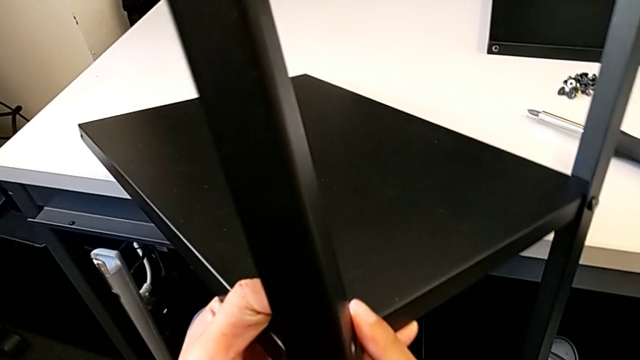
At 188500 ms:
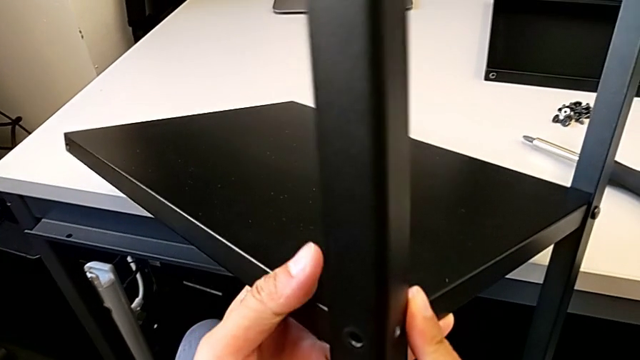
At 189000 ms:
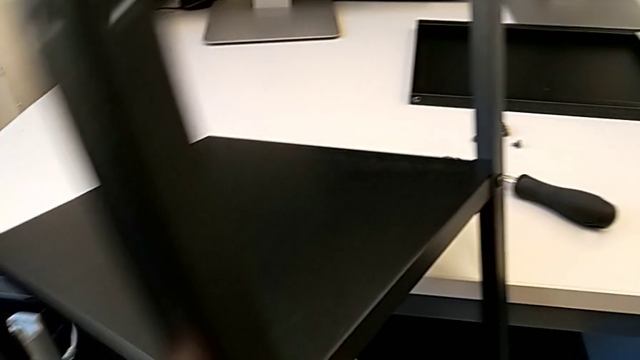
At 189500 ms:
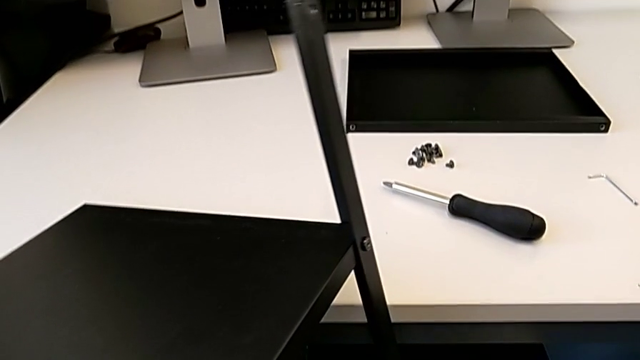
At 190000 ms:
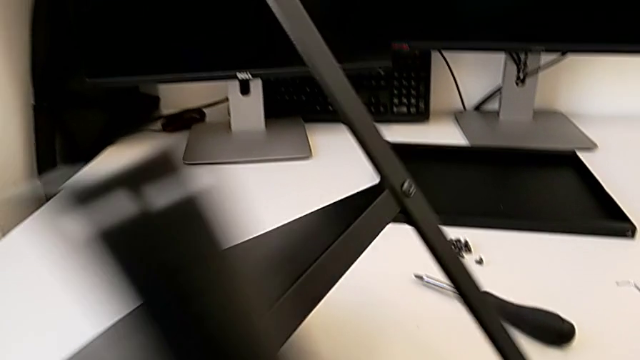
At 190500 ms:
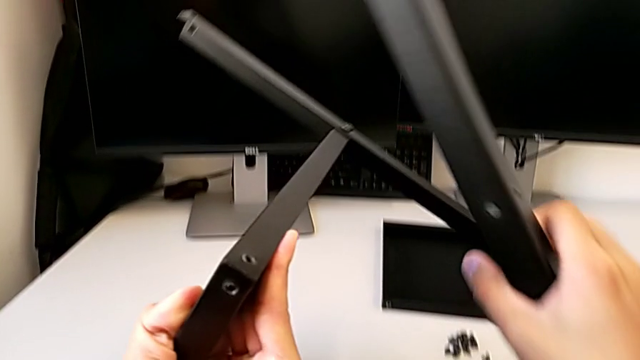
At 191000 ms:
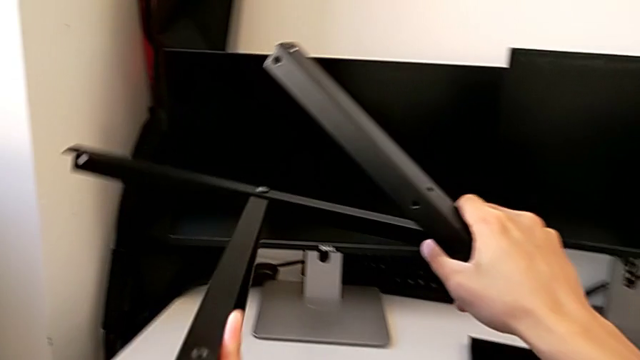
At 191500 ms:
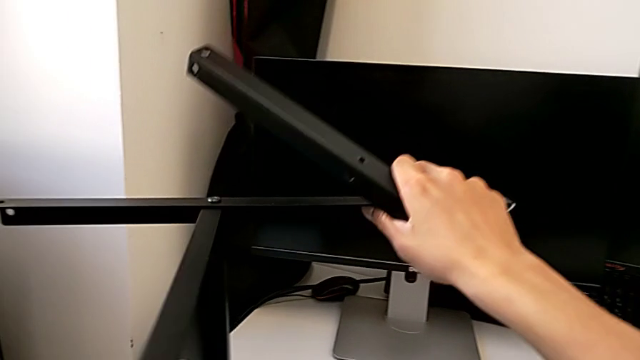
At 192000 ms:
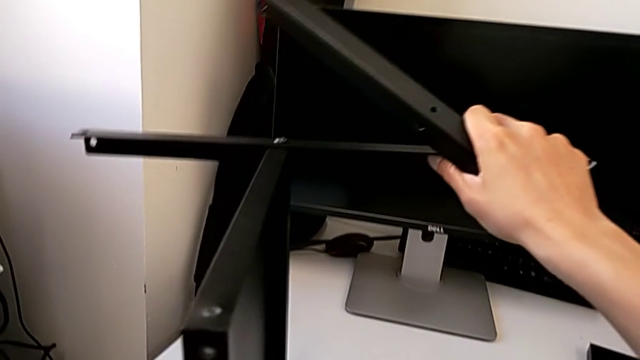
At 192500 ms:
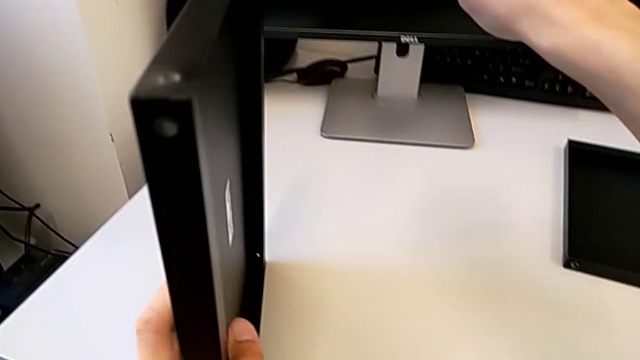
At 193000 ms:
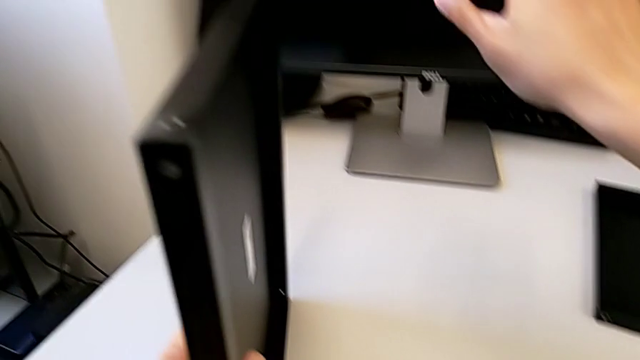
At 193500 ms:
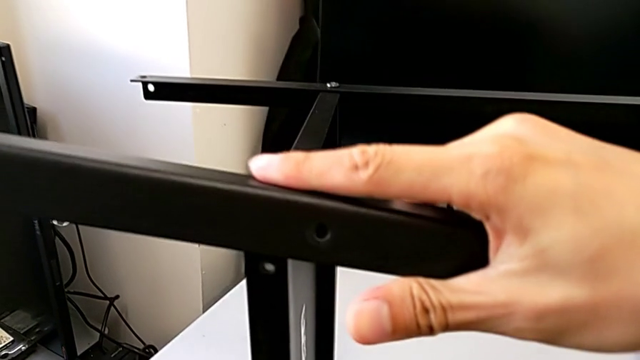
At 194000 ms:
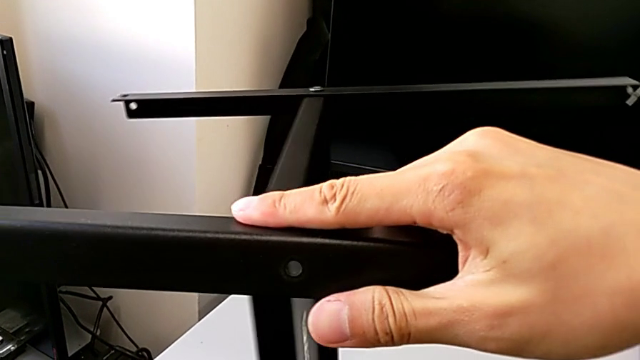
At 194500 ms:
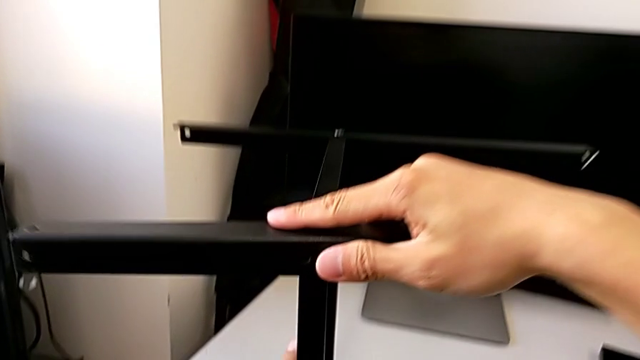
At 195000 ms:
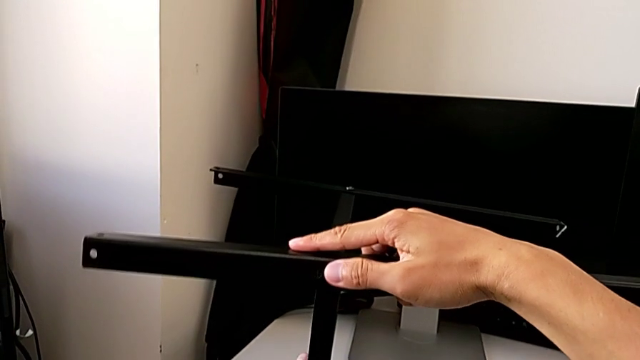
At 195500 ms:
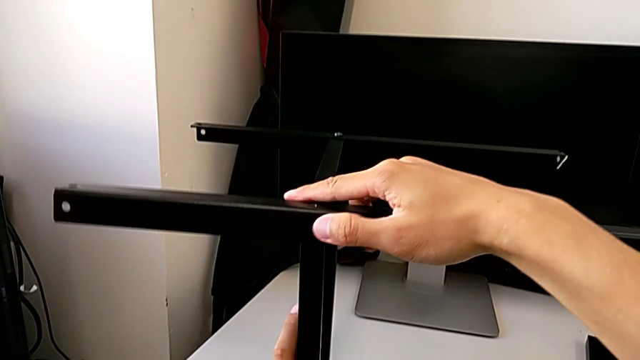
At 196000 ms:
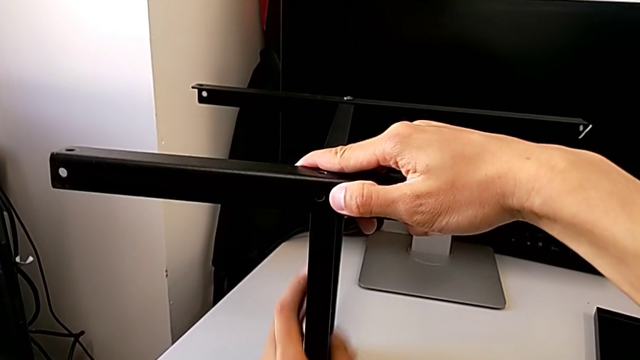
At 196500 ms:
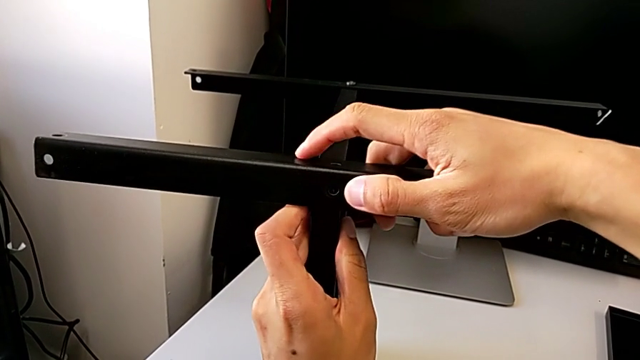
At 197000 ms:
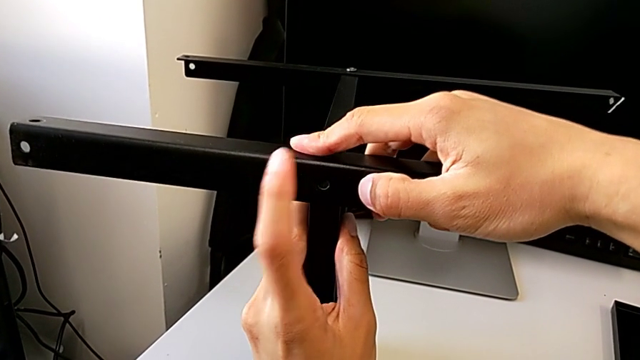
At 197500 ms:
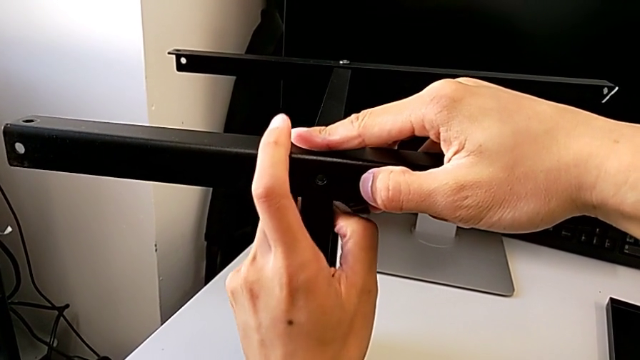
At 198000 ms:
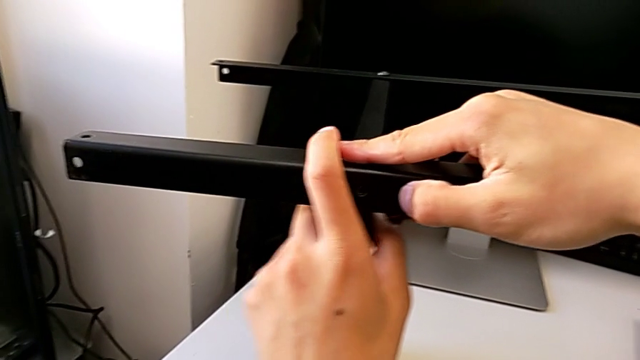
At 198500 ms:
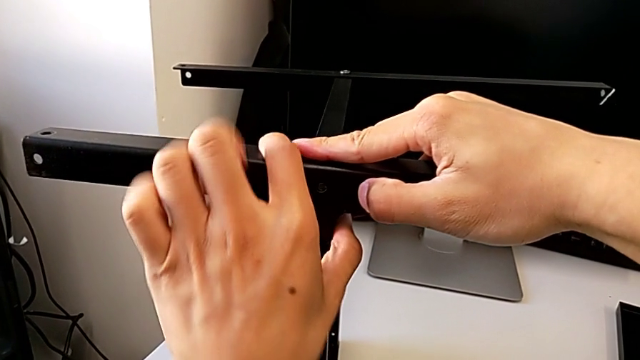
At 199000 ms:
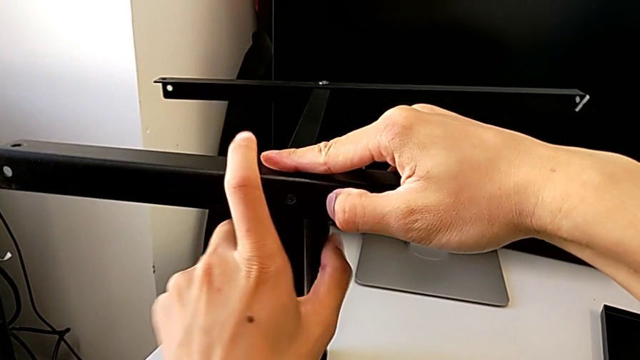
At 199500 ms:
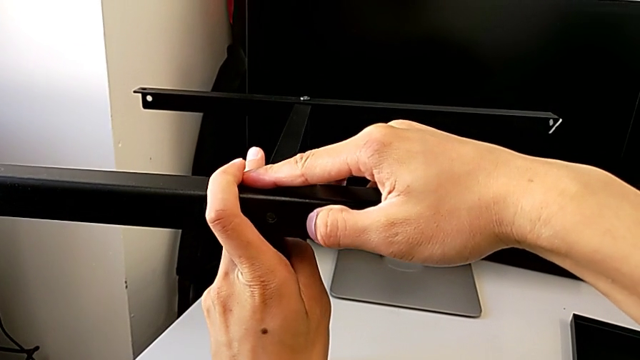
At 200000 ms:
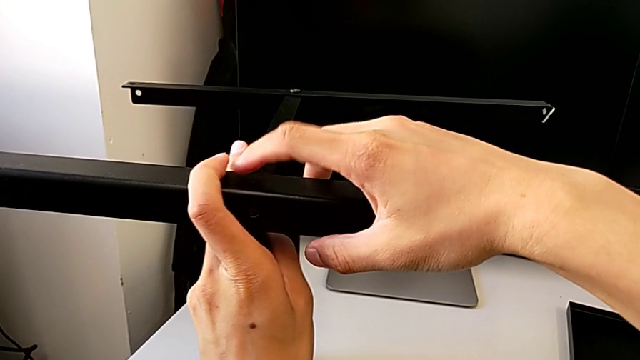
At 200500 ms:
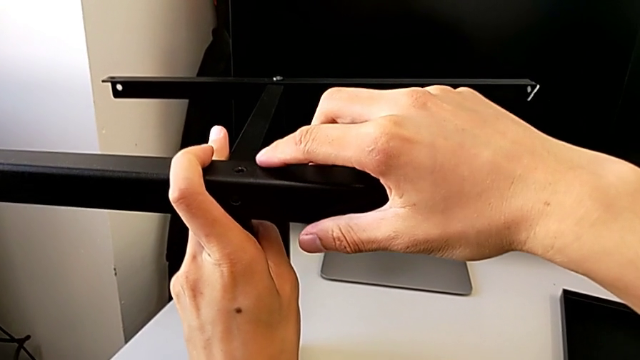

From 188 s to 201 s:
The camera wearer is assembling the second leg with the shelf of the table. They assemble the leg.

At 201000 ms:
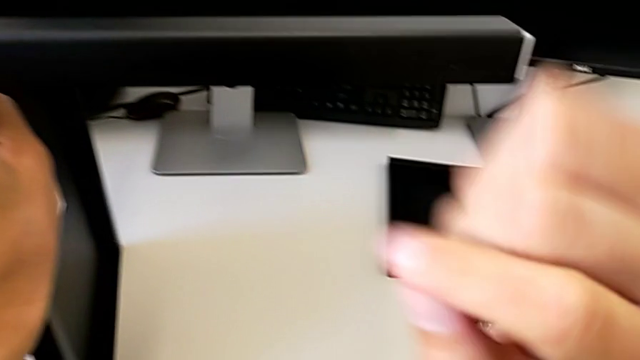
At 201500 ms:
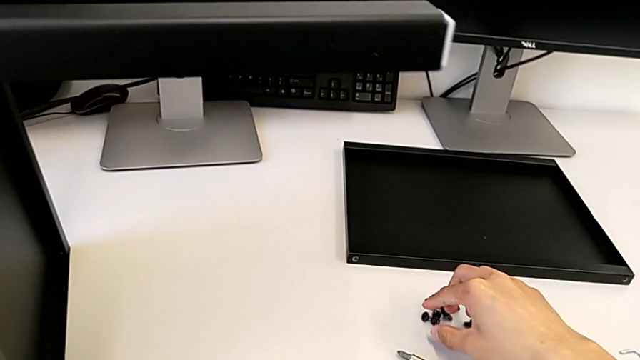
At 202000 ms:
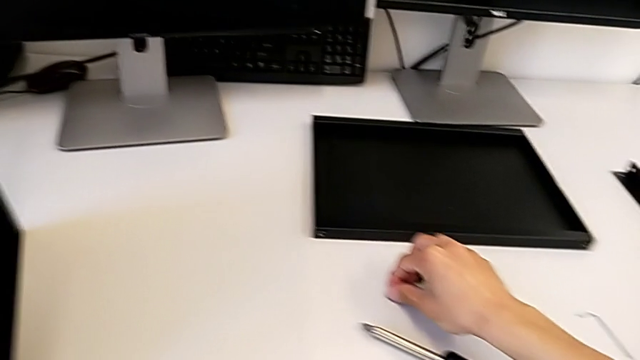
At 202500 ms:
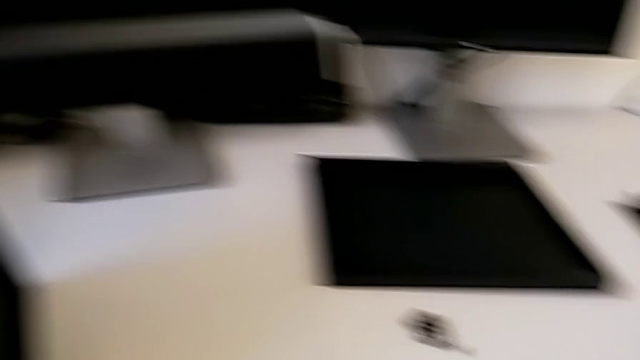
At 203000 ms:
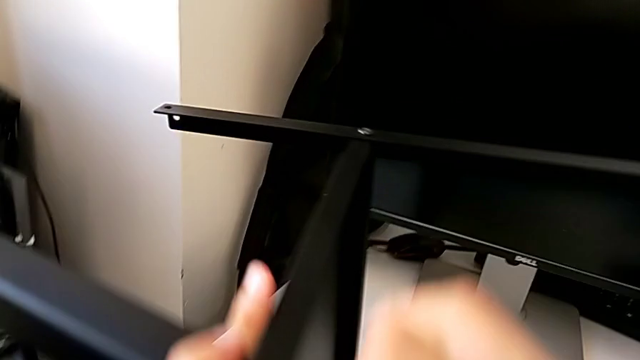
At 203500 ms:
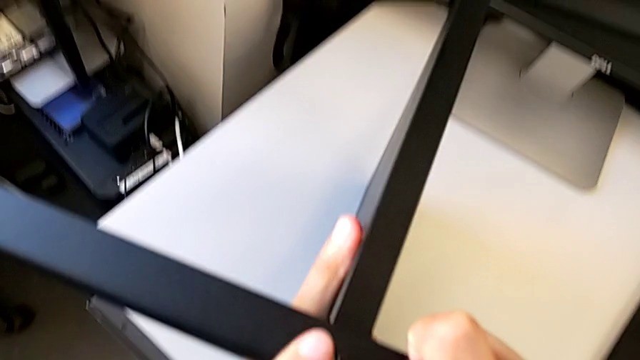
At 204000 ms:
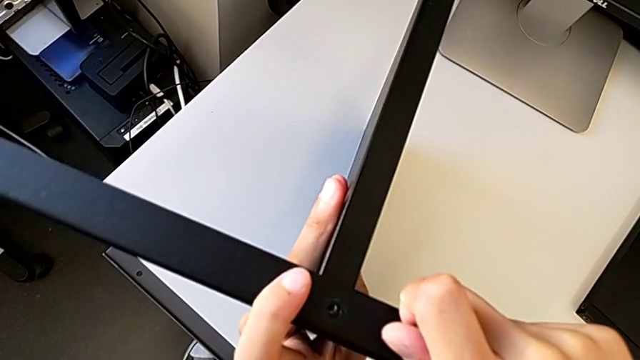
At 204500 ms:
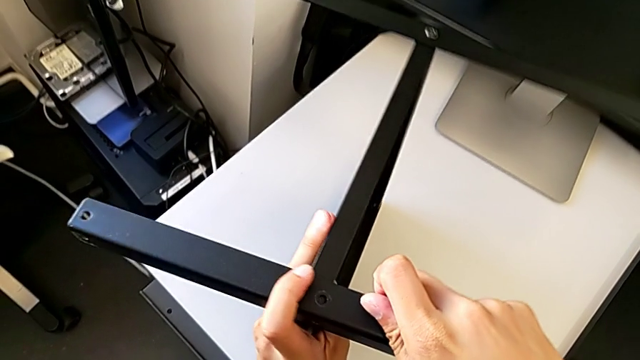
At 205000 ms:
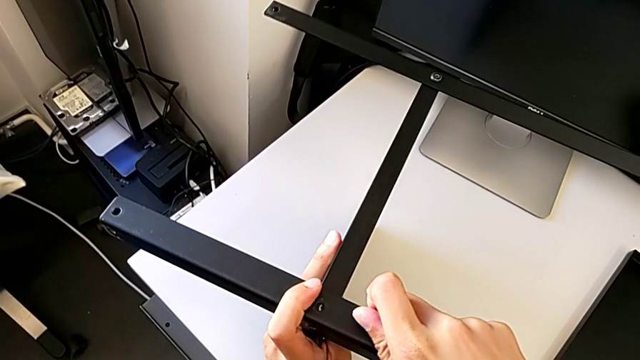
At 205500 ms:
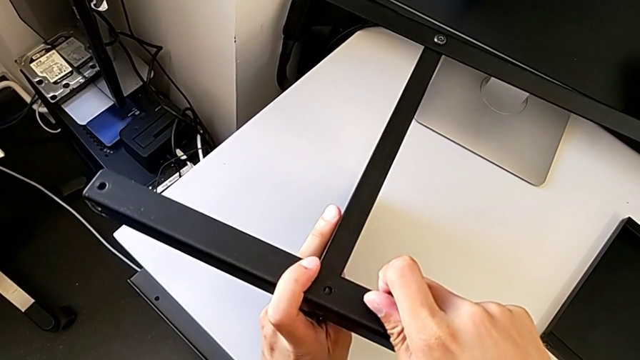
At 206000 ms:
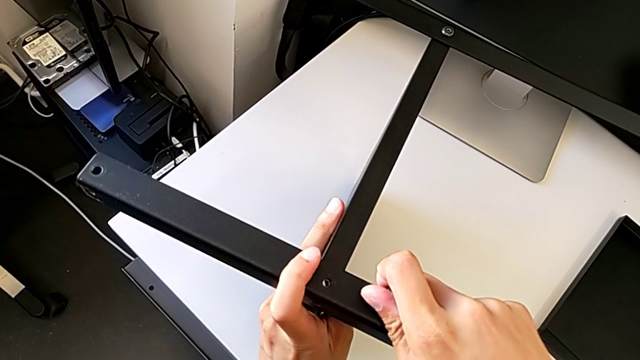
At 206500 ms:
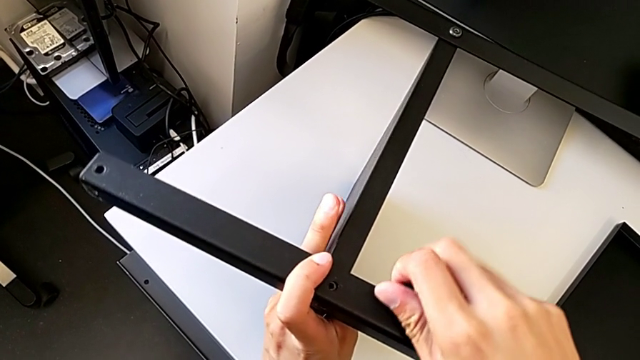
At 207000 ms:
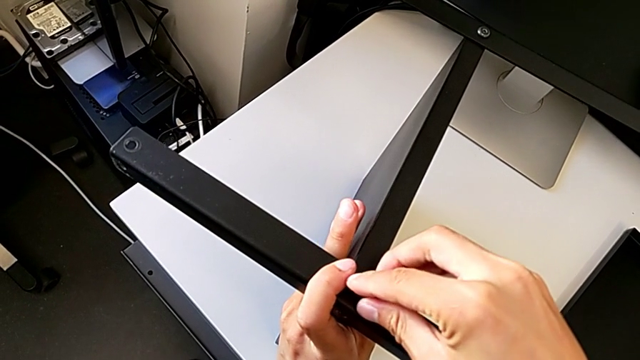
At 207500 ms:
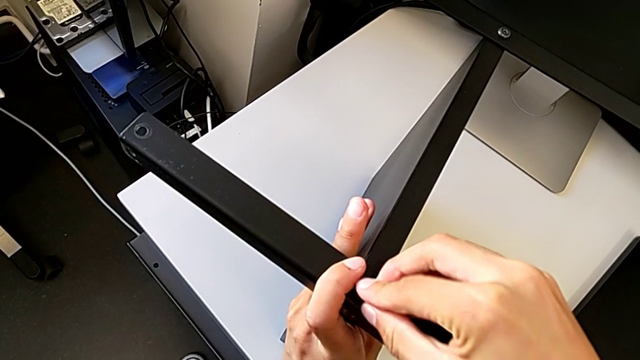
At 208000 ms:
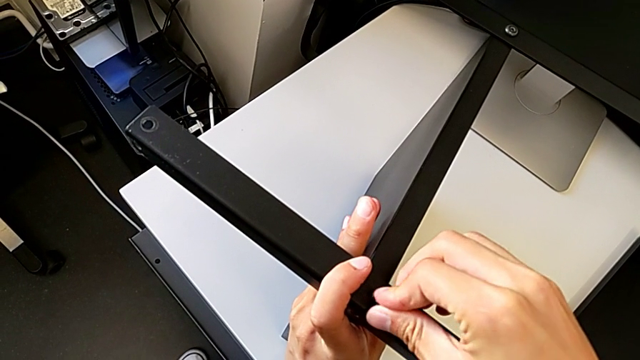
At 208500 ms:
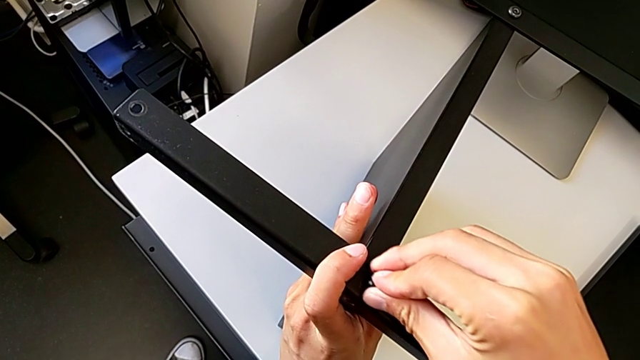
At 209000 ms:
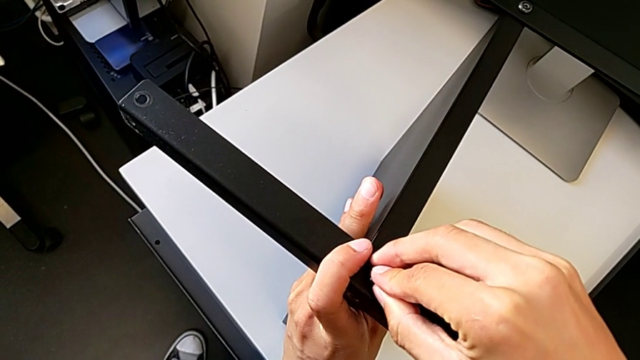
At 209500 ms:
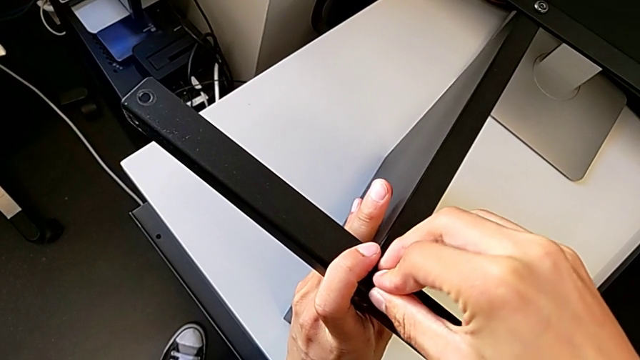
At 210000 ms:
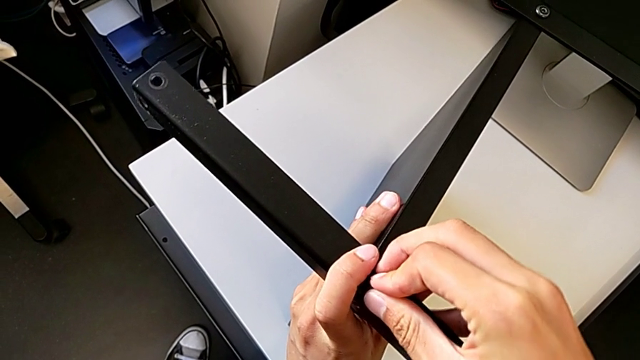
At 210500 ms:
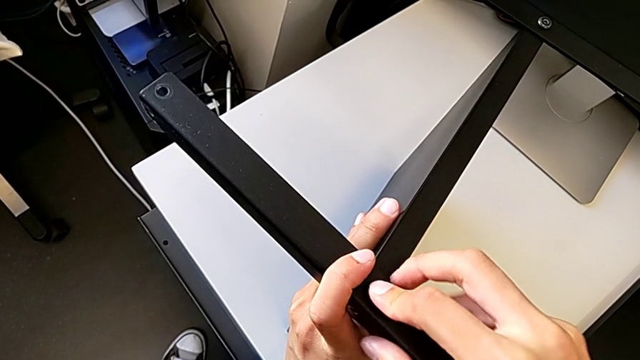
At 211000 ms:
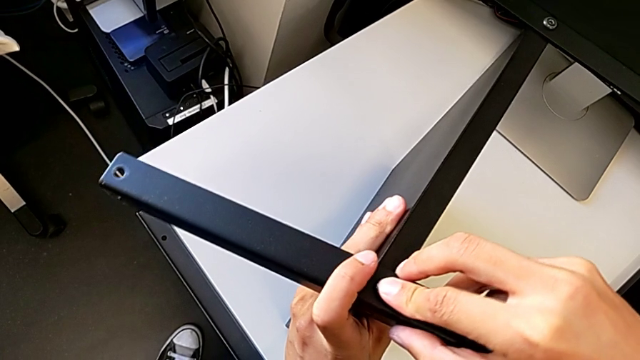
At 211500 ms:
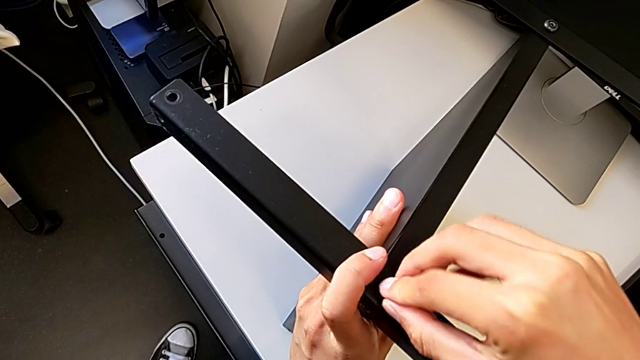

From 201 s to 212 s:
The camera wearer is assembling the second leg with the shelf of the table. They approach the hex socket head and begin to screw it.
